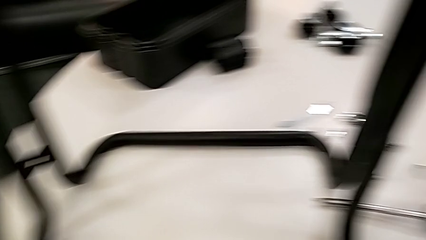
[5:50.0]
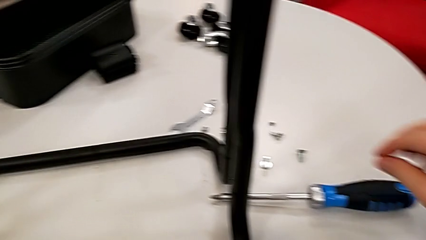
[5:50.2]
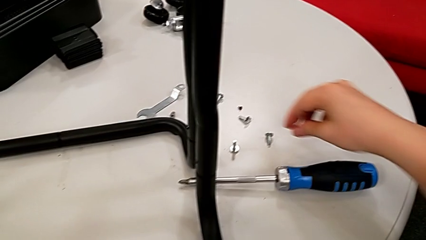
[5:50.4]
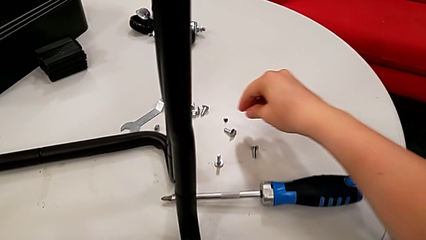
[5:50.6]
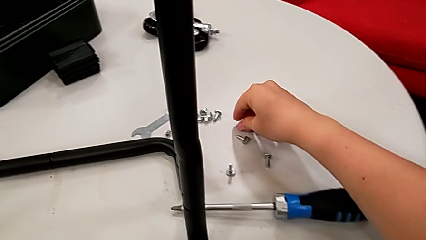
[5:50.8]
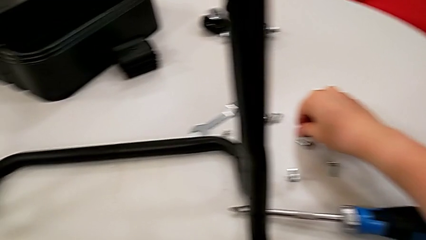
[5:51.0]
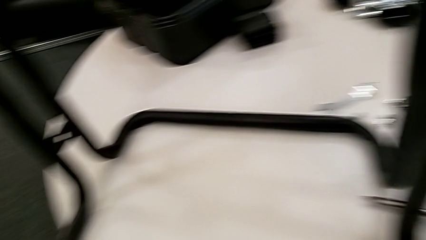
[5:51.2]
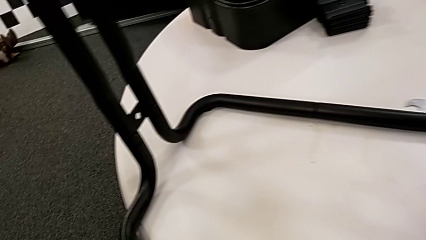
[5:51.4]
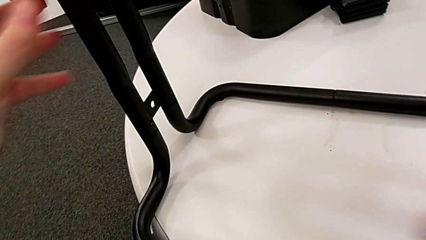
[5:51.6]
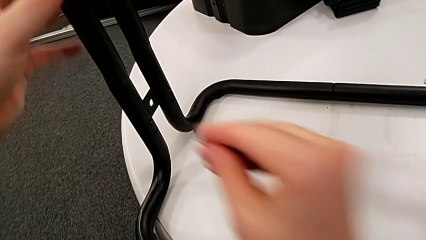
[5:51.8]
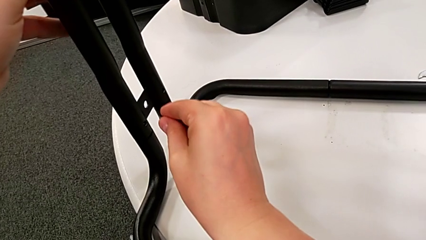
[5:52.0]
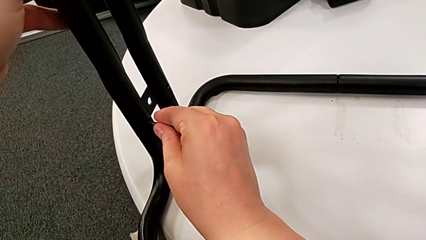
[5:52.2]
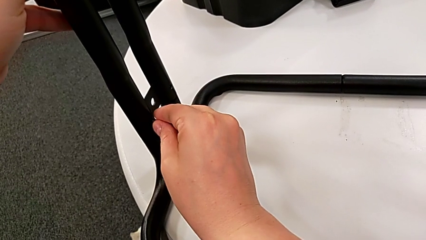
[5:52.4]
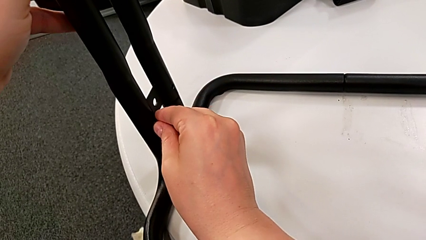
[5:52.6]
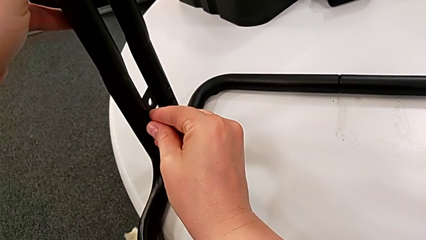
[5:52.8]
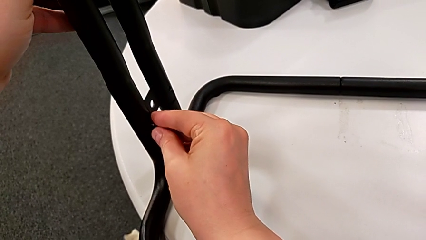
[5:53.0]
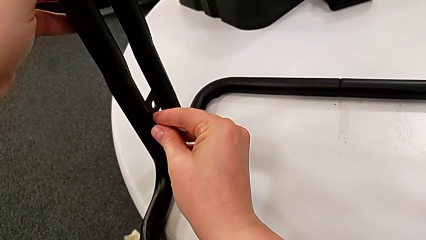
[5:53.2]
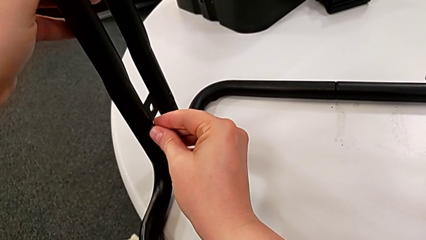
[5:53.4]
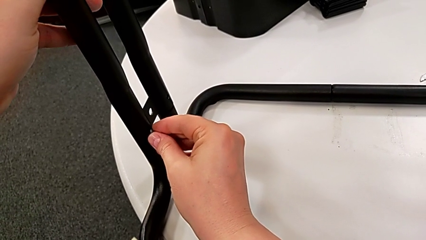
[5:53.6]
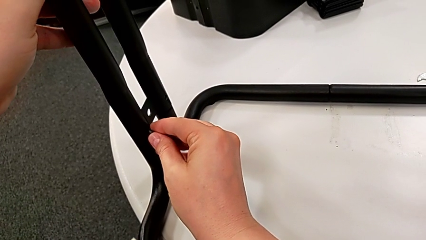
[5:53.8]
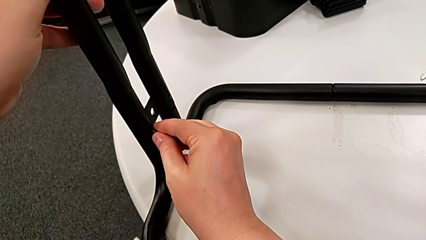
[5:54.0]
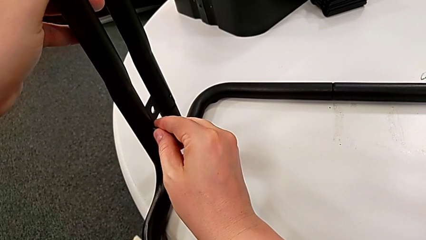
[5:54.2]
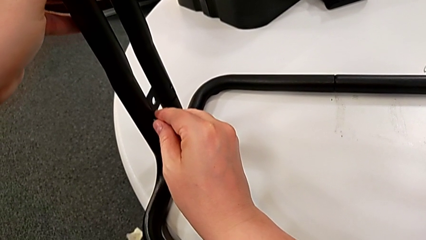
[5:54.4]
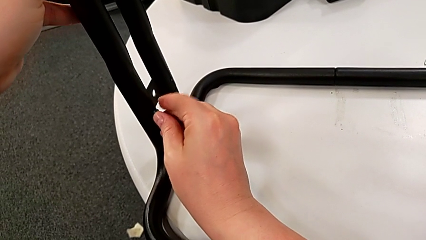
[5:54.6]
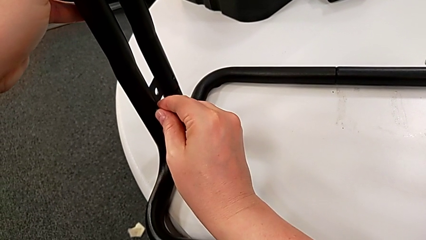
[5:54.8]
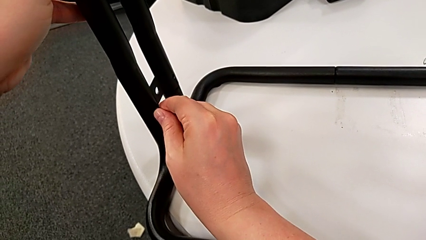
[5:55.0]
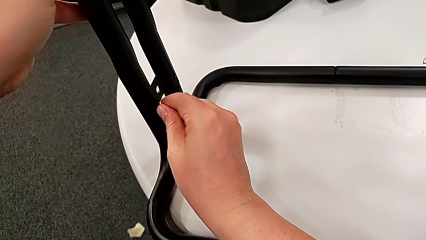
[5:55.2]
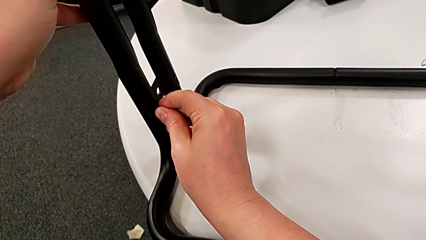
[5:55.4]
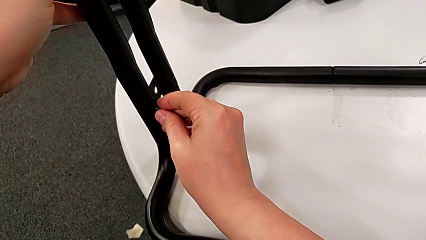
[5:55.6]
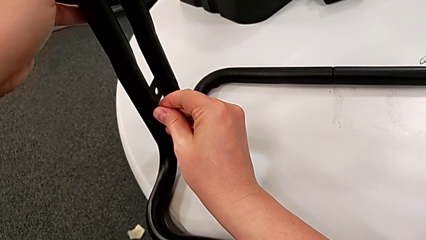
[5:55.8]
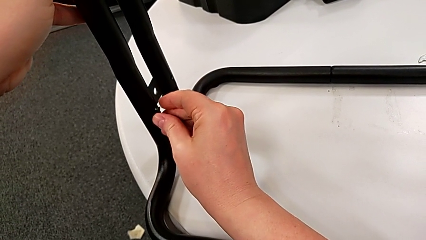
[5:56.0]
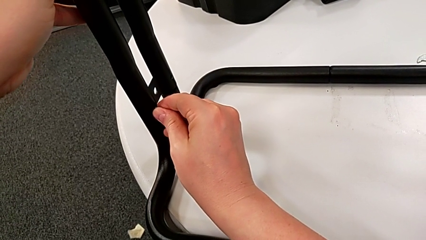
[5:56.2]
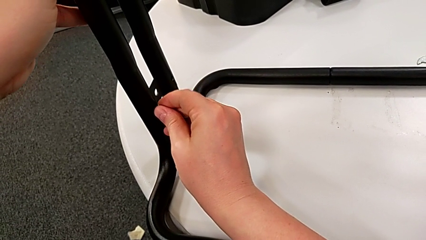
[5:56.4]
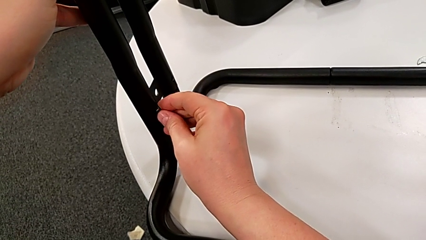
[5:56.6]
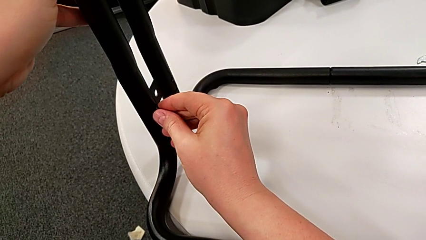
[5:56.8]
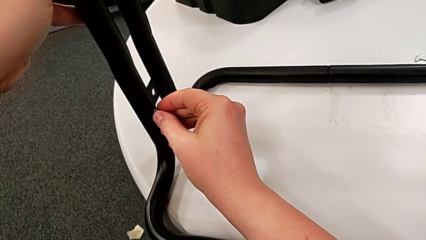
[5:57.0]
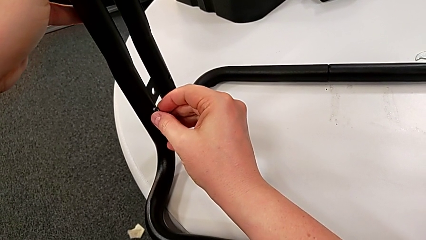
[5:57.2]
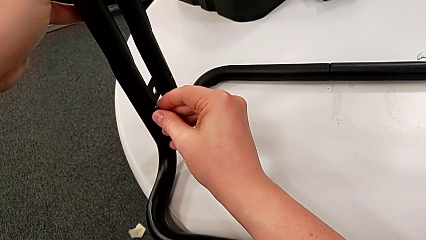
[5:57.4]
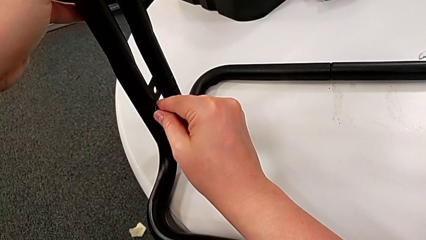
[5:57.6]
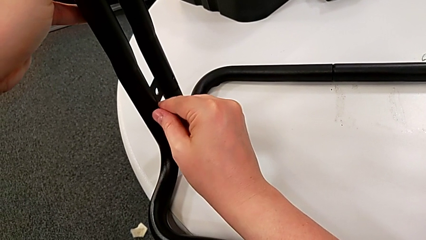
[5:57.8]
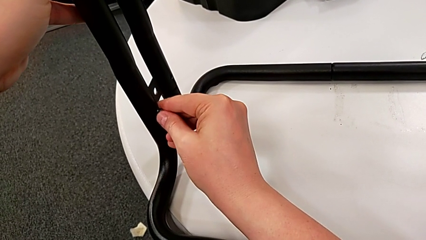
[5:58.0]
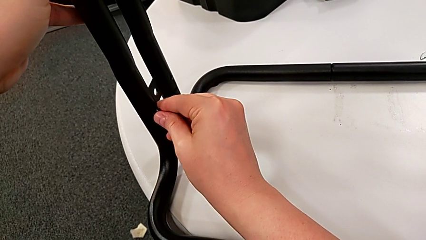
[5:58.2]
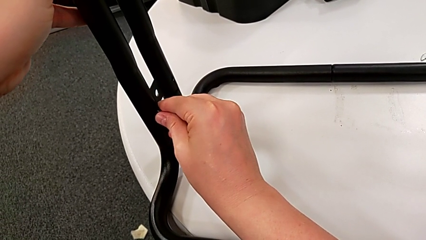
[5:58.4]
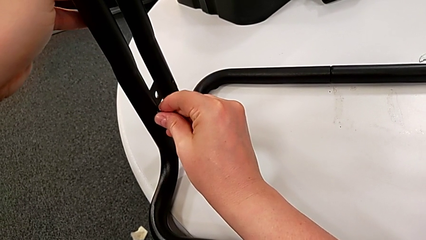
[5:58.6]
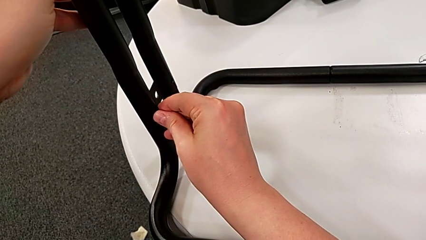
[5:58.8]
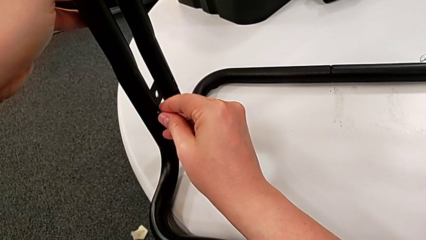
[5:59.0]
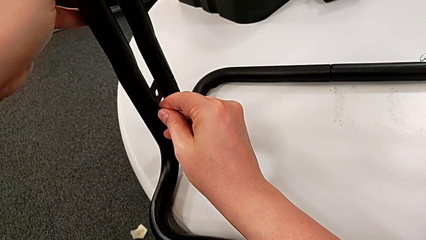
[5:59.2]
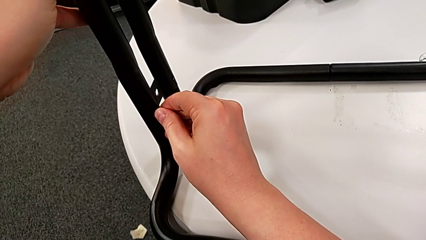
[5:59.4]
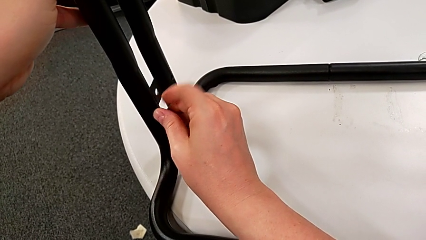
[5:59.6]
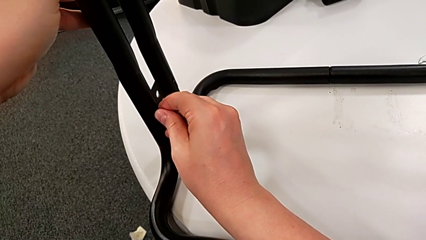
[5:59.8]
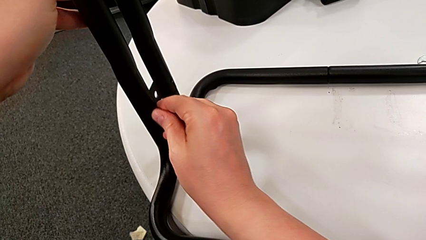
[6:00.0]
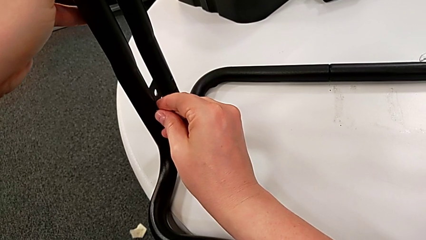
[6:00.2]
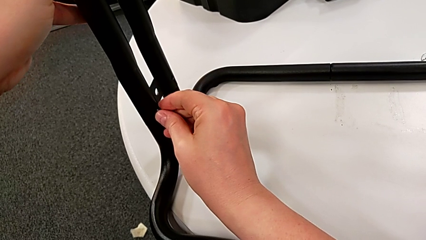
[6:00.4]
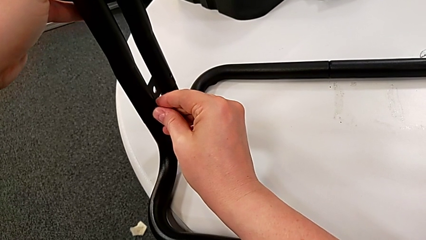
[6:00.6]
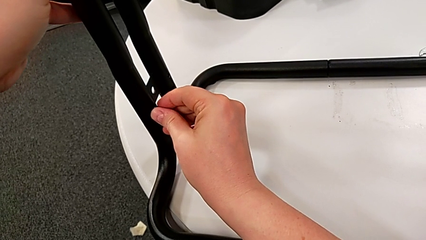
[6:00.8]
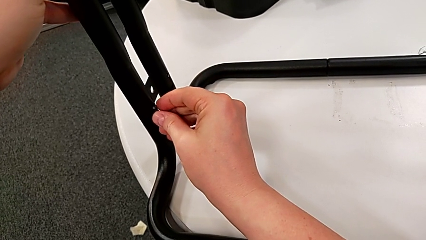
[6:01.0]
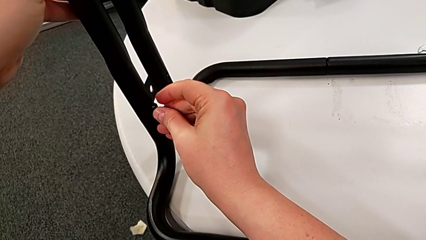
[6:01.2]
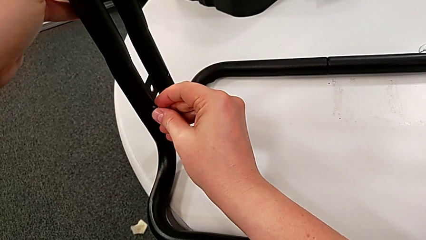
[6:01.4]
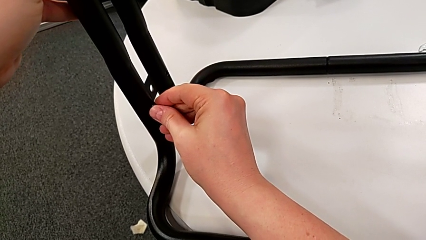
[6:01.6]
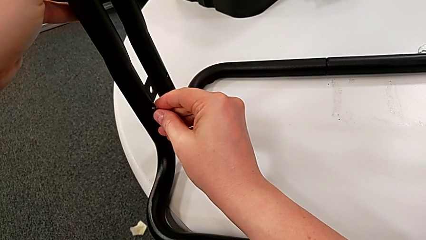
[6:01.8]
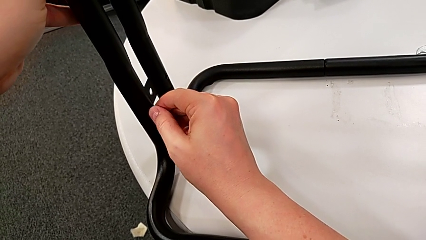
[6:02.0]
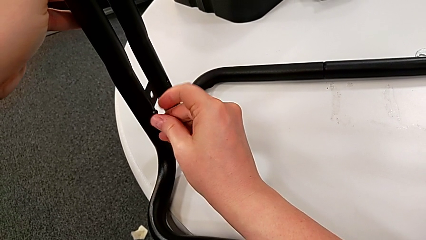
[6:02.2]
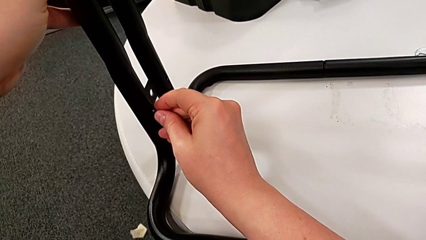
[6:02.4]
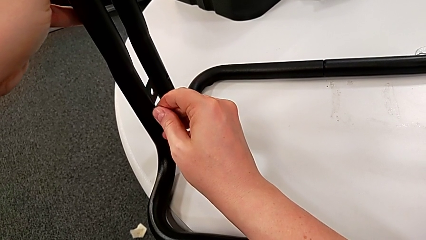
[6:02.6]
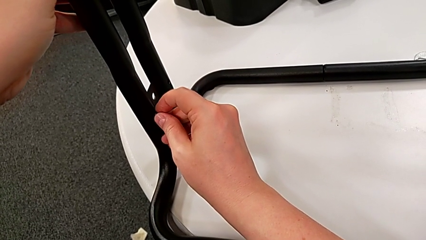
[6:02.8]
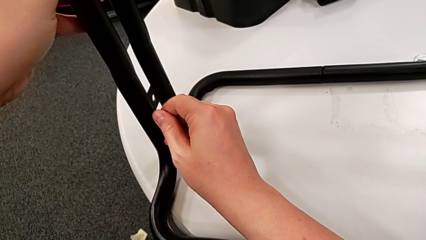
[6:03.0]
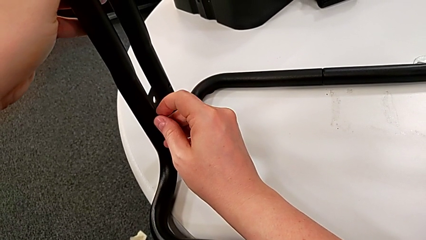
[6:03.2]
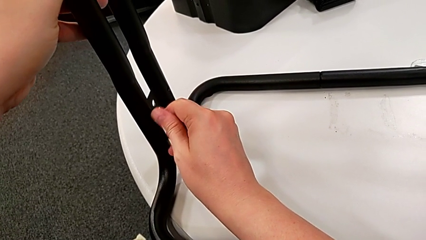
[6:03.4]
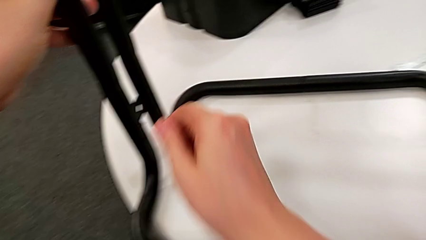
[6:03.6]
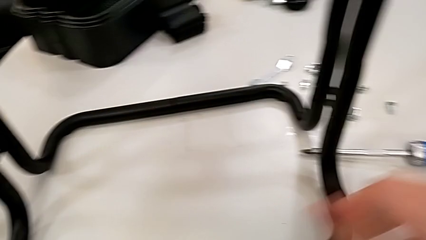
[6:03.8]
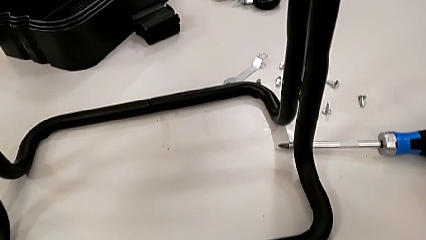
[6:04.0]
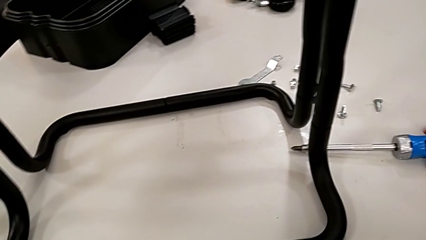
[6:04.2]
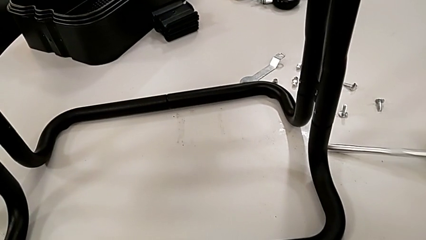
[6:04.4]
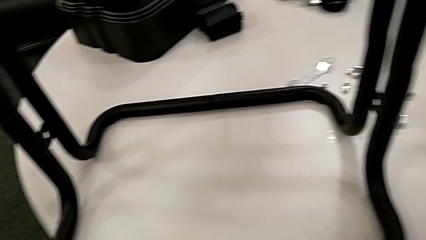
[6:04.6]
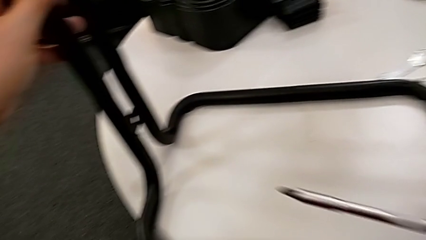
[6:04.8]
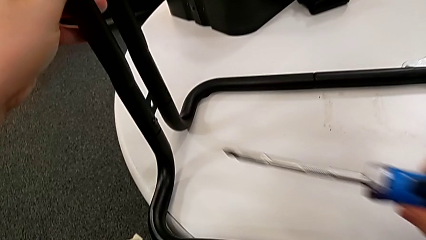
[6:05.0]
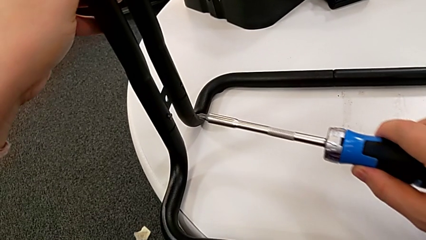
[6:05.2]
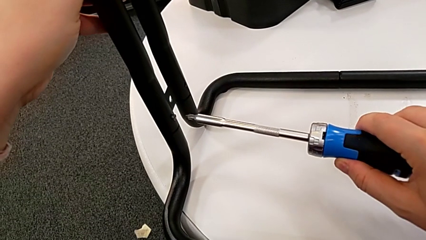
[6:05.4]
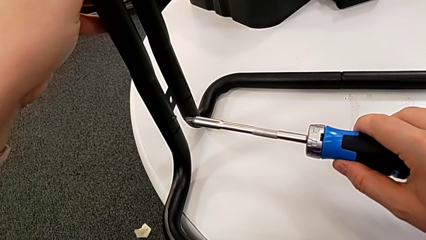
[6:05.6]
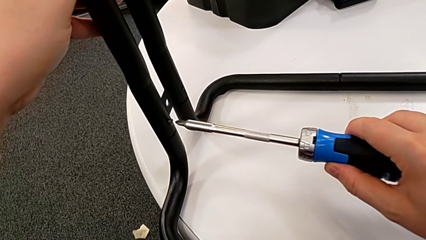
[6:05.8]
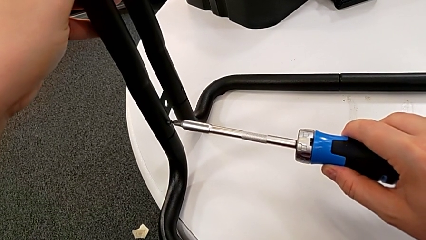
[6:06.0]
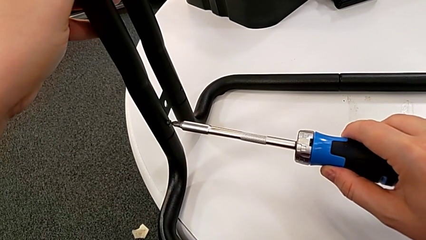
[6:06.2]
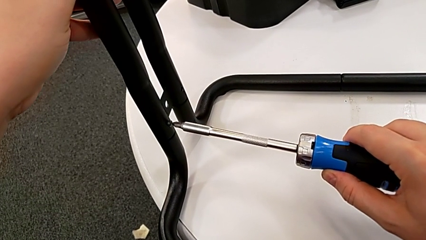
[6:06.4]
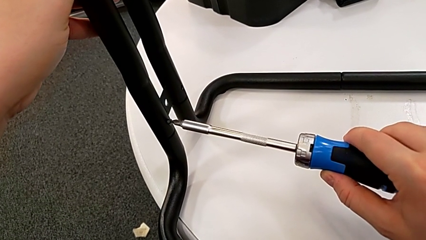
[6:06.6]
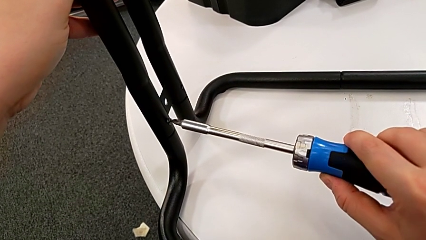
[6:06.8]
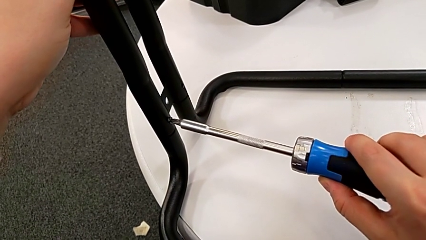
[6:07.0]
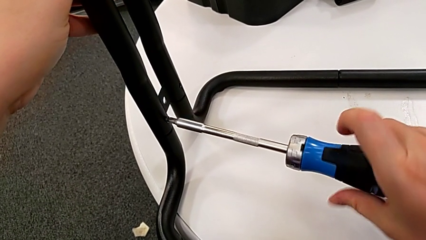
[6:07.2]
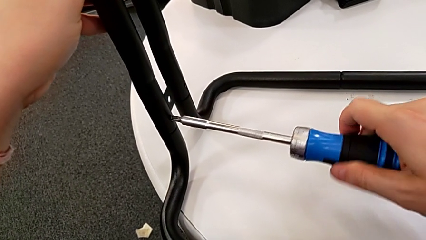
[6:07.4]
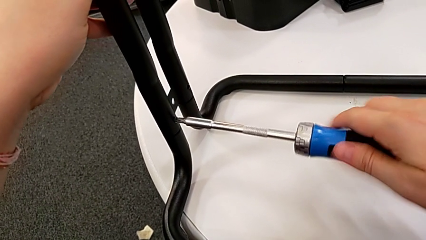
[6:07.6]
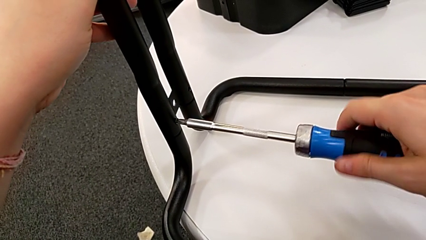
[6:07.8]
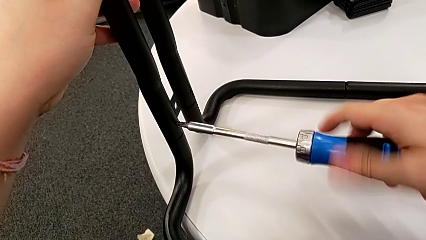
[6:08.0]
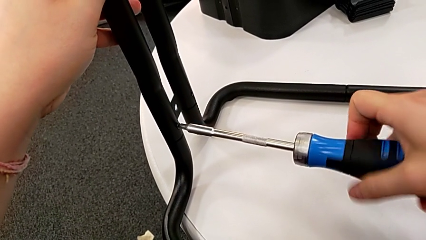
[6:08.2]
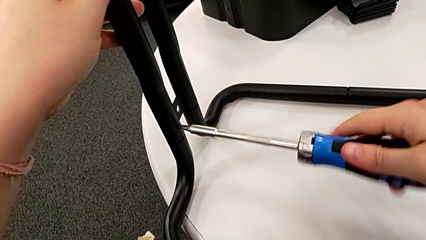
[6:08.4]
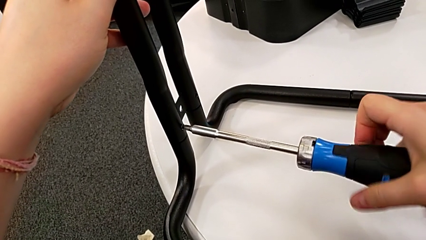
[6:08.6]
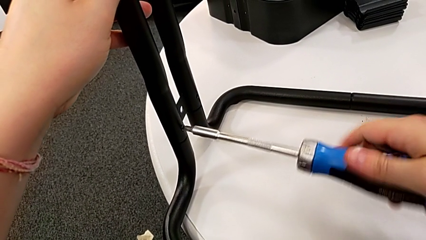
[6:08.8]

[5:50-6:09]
The camera wearer is screwing the second side bars onto the base frame.
